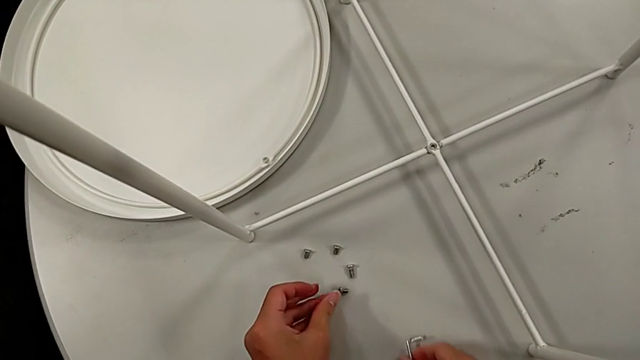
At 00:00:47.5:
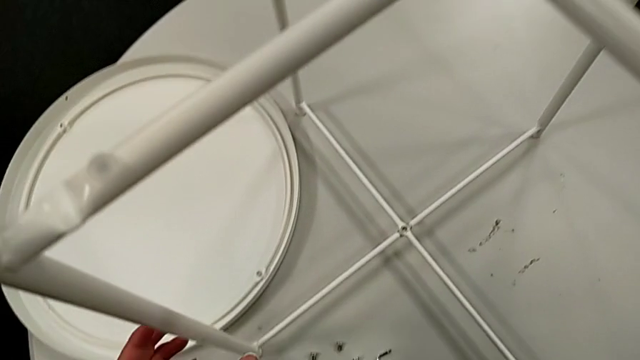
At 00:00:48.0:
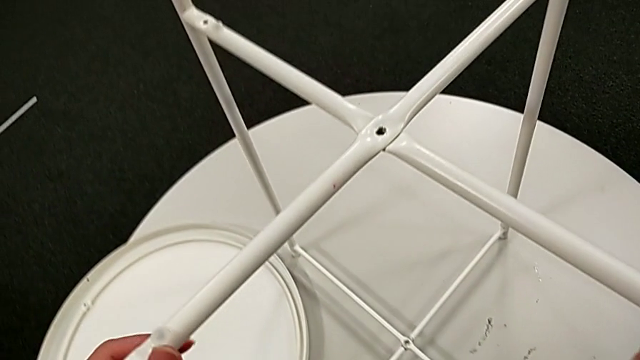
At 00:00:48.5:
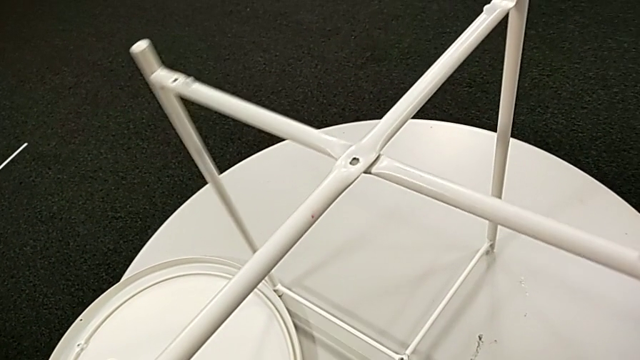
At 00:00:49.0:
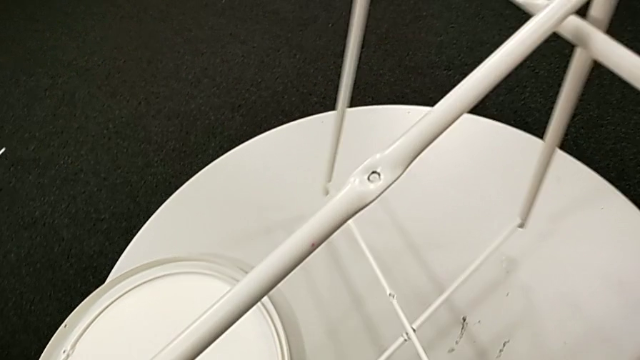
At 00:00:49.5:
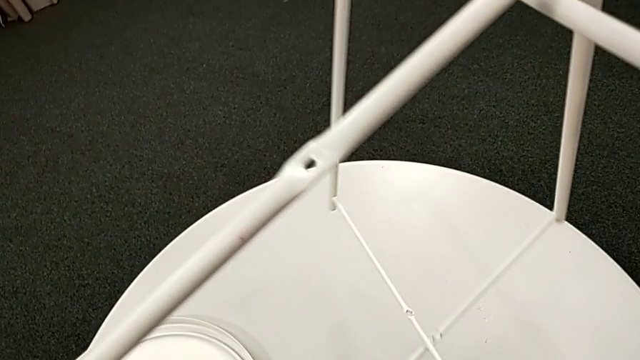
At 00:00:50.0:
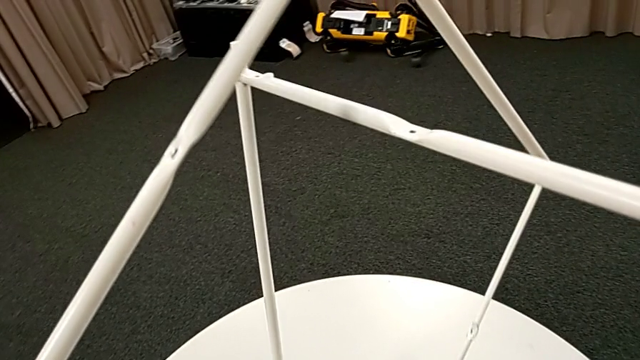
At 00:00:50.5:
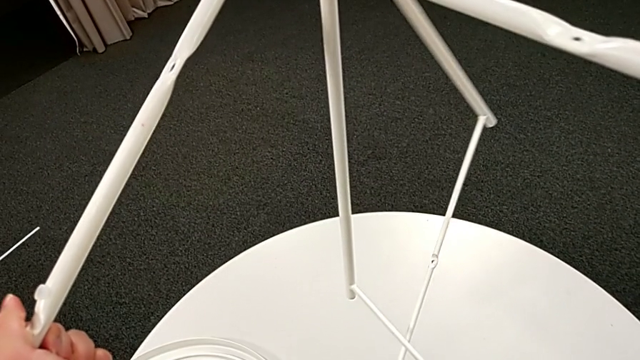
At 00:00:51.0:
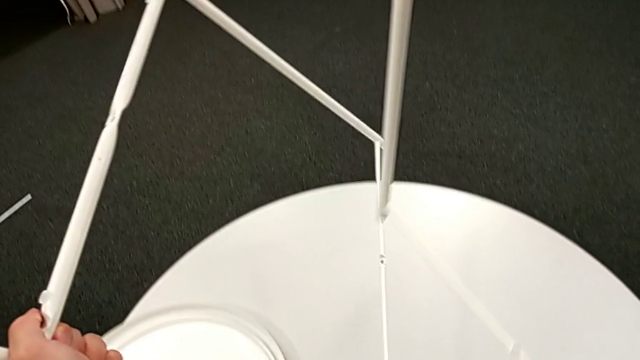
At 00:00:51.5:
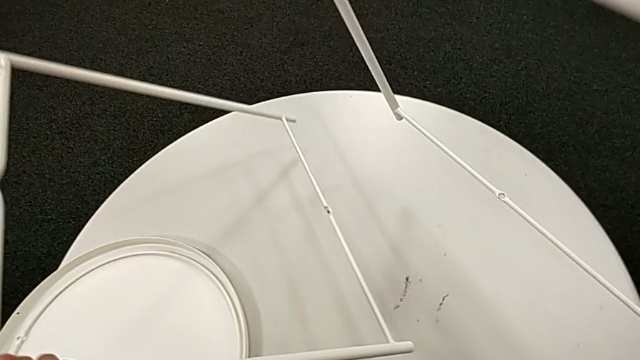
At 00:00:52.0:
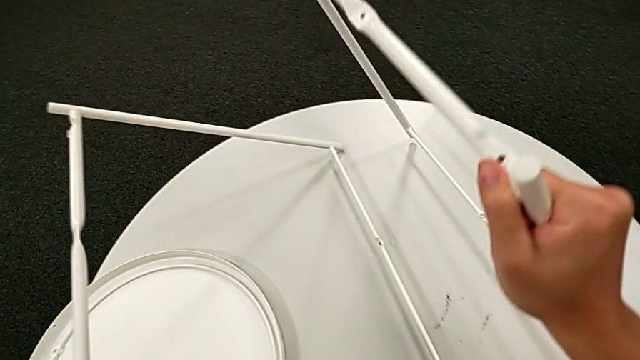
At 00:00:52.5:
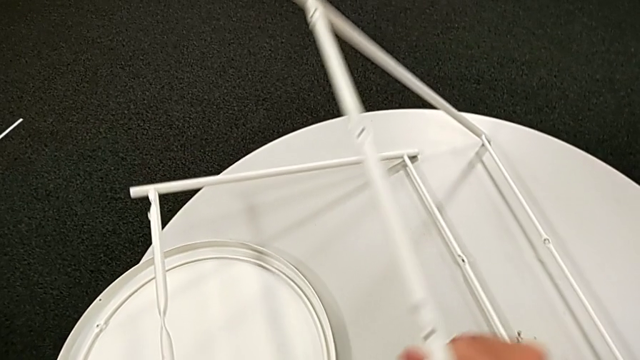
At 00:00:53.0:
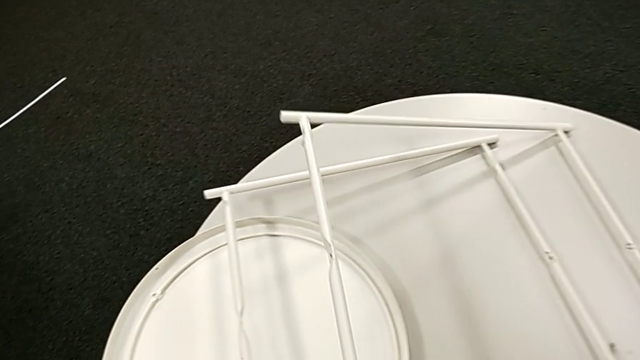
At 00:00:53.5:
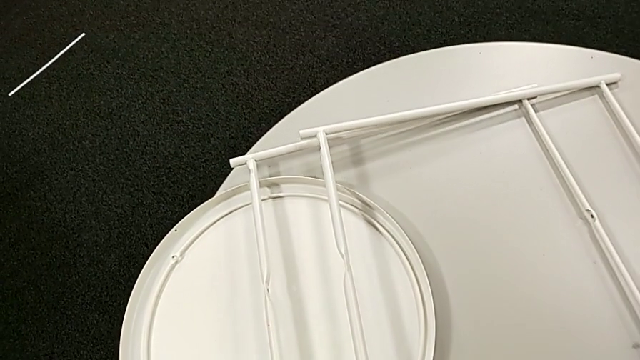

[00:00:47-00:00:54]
The camera wearer is disassembling the legs of the object. They place the Allen wrench, disassemble the leg, place the first leg with the left hand and place the second leg with the right hand.
